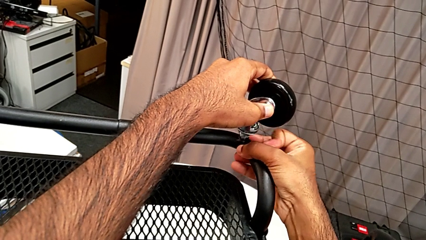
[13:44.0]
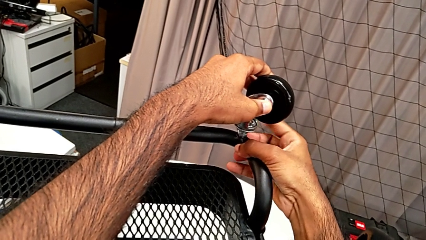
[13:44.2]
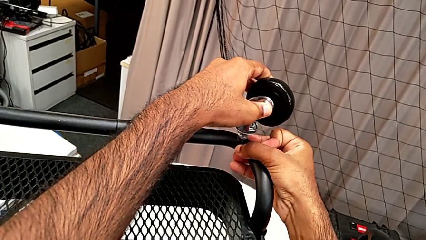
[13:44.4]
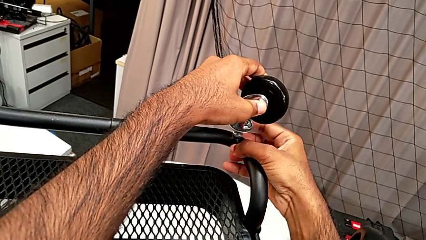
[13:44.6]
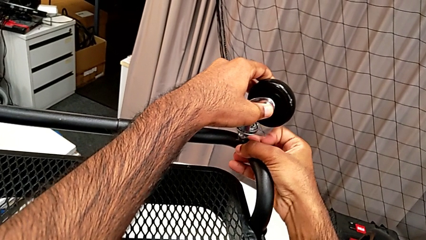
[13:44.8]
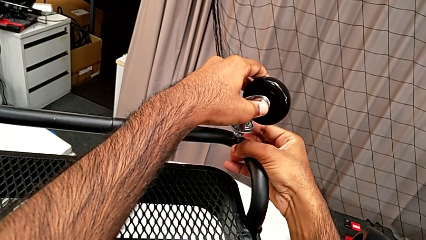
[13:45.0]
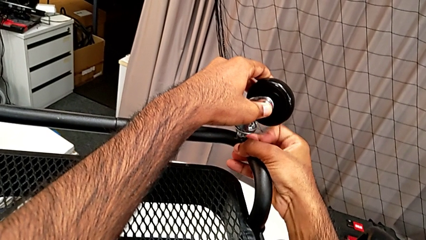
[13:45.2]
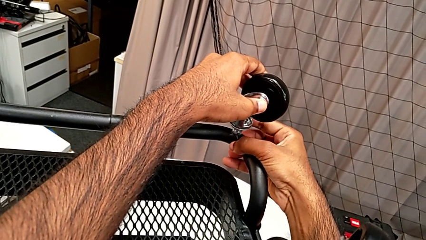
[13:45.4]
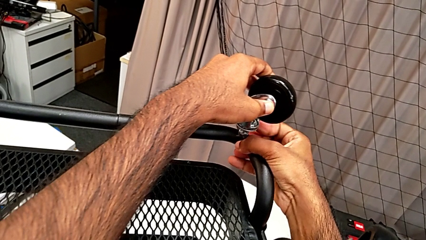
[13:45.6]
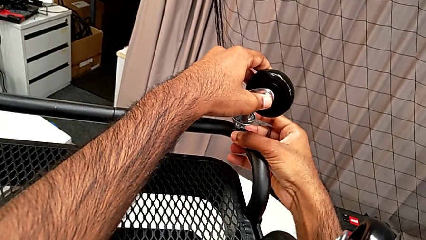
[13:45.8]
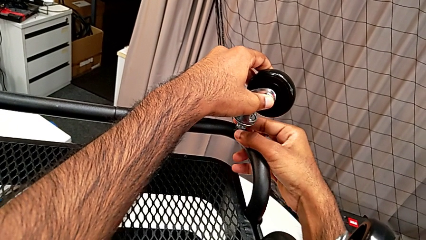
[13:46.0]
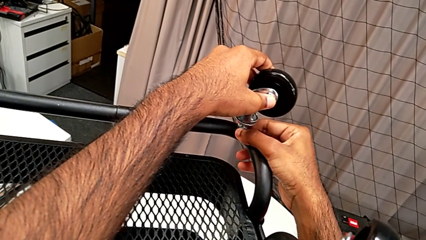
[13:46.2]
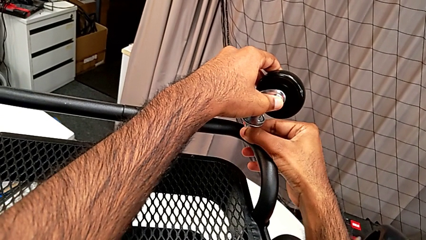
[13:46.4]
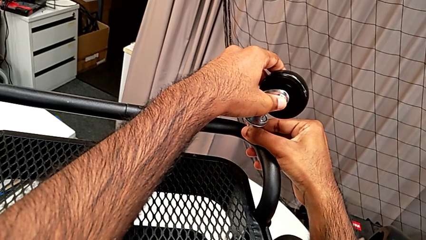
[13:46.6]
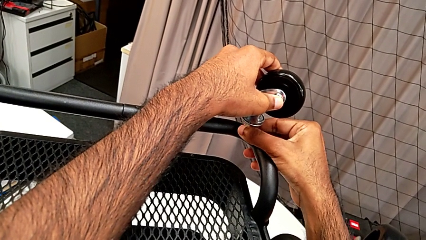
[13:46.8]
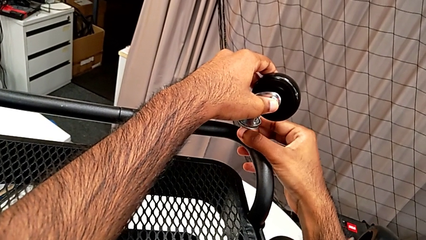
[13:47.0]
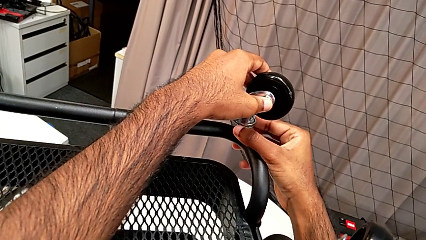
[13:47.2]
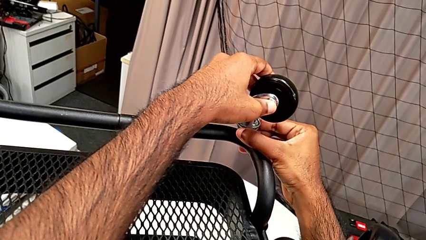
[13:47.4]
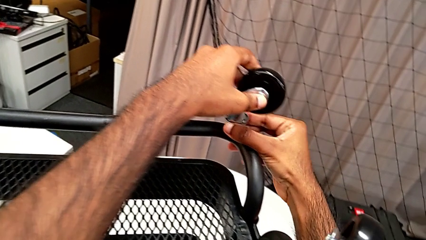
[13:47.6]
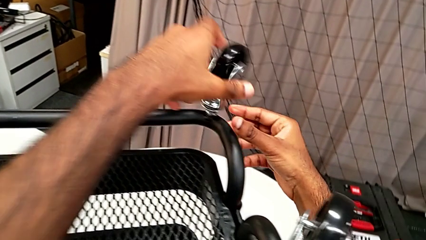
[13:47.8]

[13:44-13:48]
The camera wearer is assembling the third wheel of the rolling cart. They screw the third wheel.

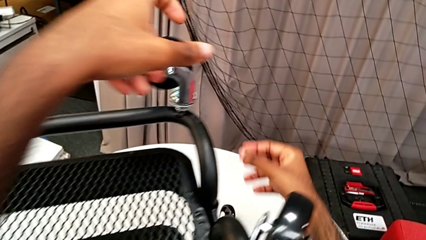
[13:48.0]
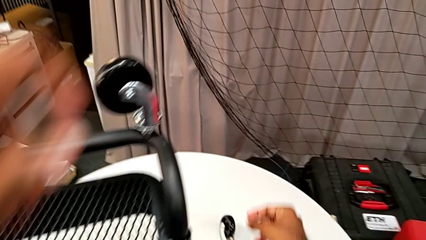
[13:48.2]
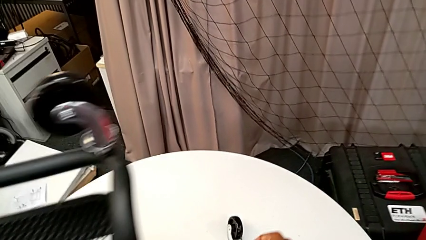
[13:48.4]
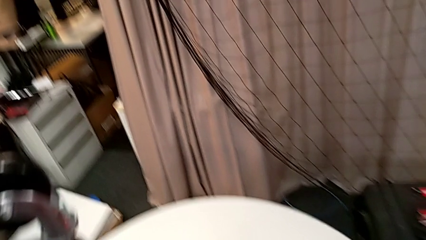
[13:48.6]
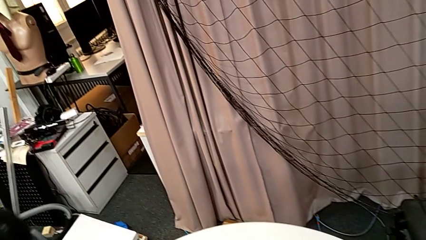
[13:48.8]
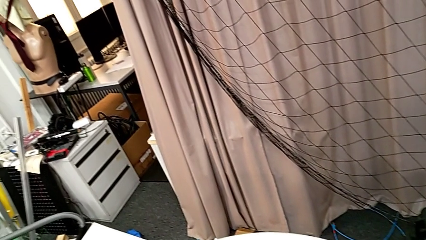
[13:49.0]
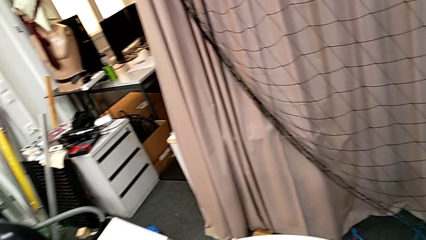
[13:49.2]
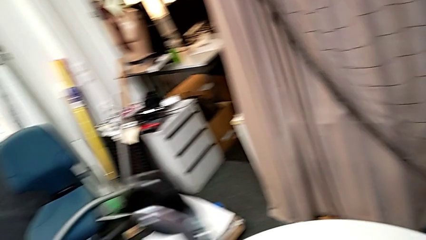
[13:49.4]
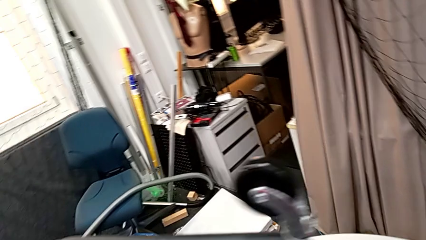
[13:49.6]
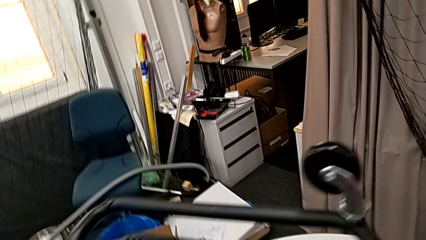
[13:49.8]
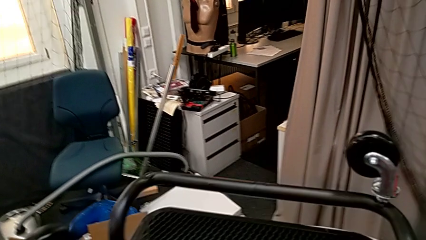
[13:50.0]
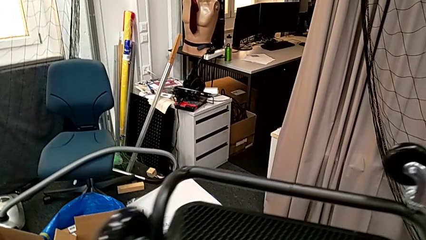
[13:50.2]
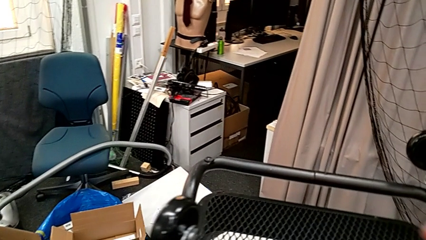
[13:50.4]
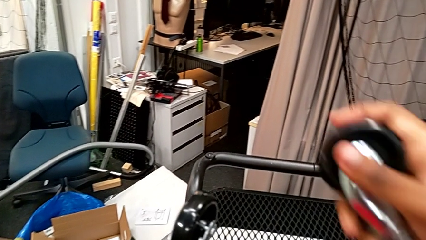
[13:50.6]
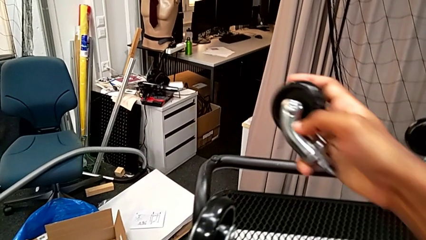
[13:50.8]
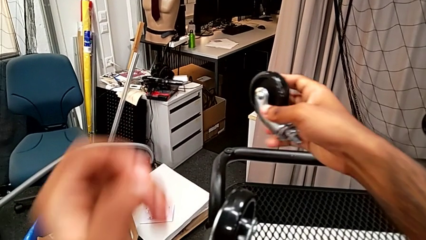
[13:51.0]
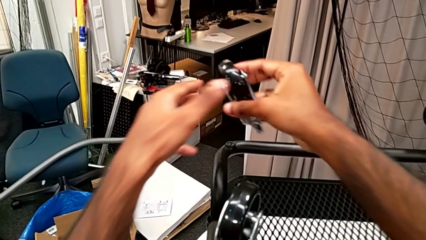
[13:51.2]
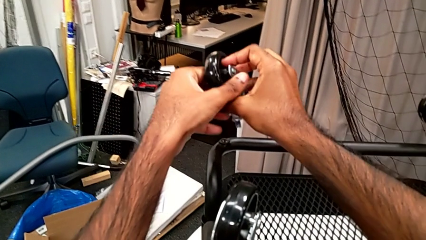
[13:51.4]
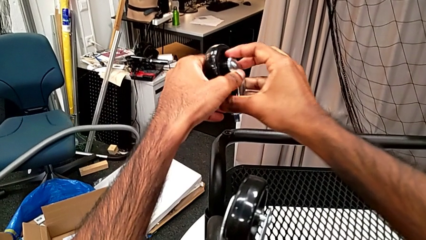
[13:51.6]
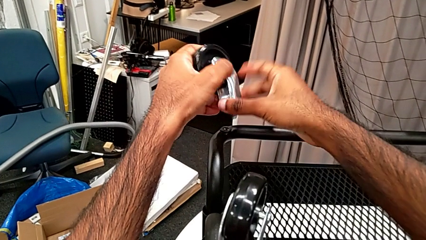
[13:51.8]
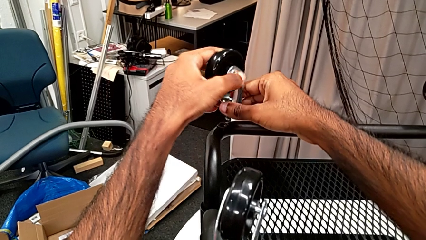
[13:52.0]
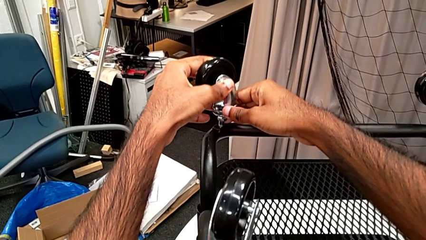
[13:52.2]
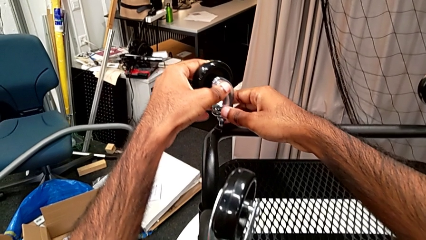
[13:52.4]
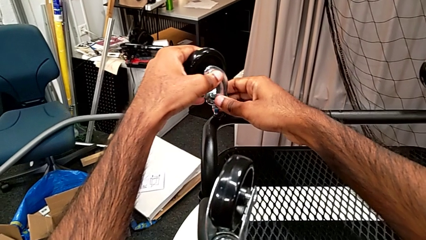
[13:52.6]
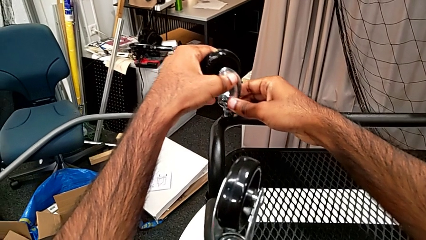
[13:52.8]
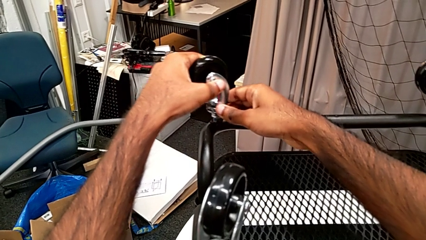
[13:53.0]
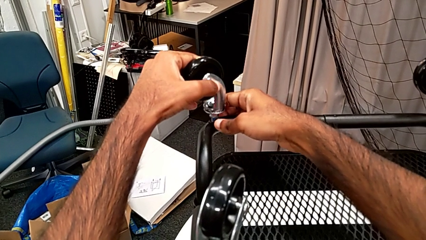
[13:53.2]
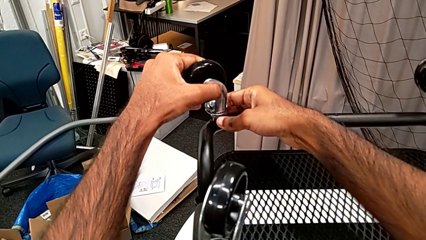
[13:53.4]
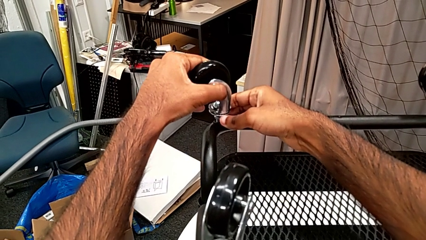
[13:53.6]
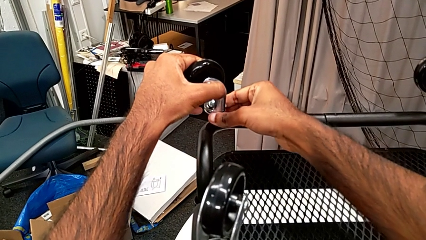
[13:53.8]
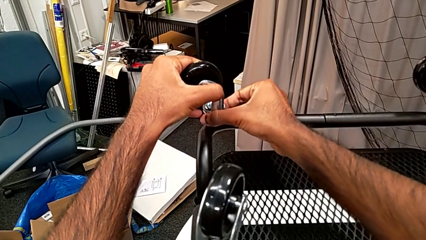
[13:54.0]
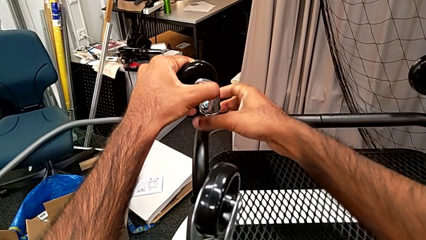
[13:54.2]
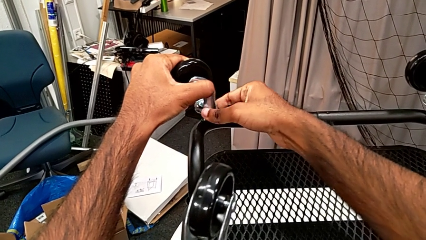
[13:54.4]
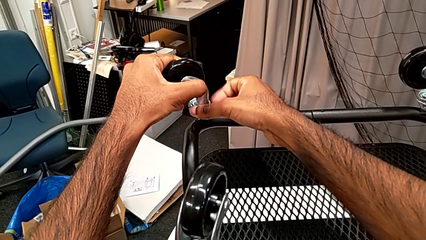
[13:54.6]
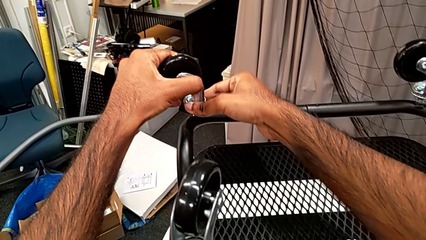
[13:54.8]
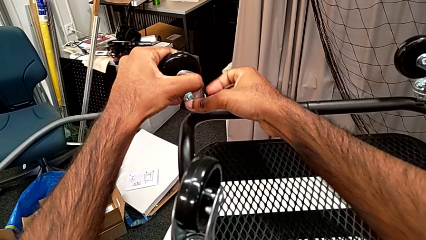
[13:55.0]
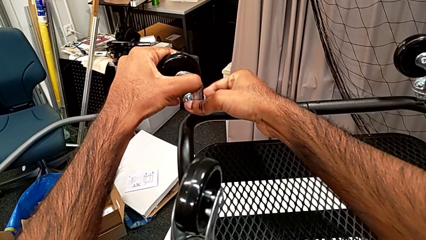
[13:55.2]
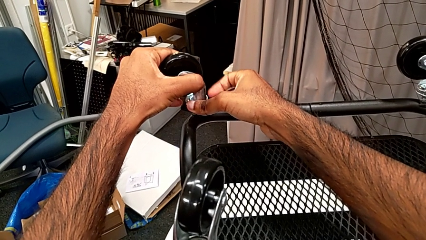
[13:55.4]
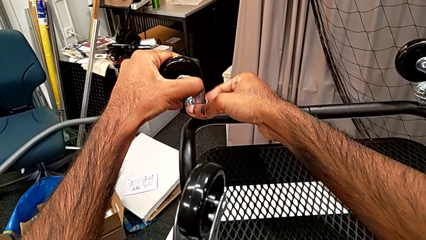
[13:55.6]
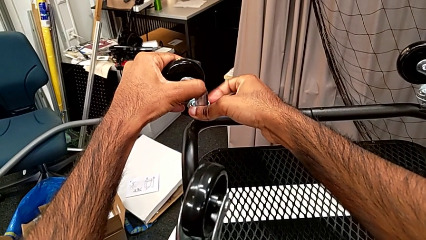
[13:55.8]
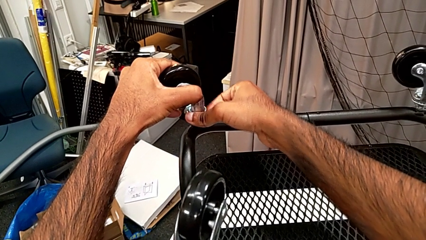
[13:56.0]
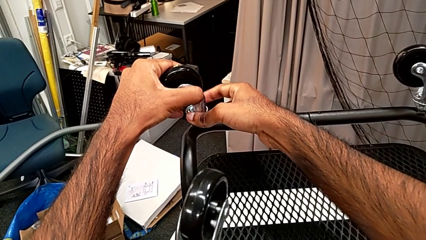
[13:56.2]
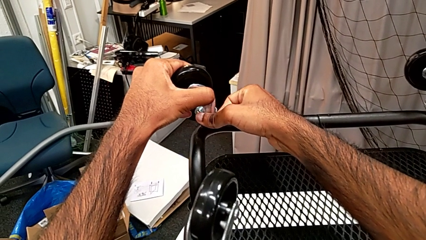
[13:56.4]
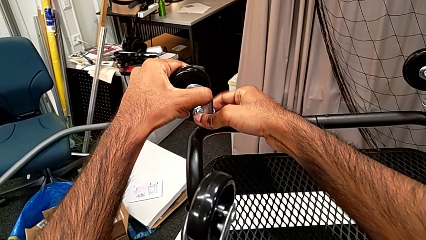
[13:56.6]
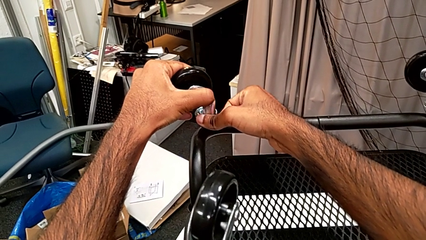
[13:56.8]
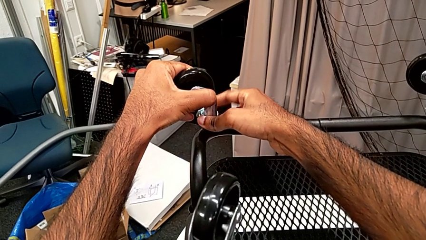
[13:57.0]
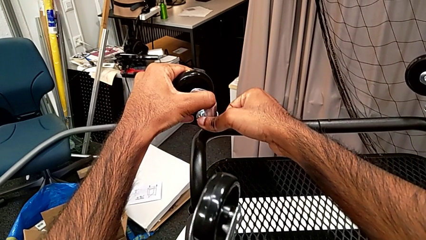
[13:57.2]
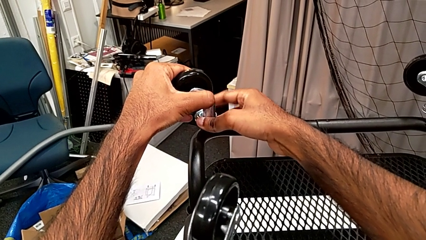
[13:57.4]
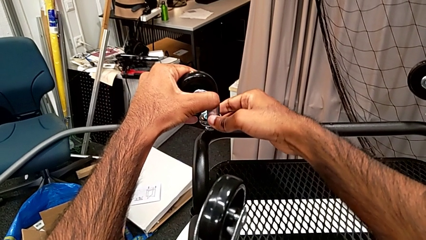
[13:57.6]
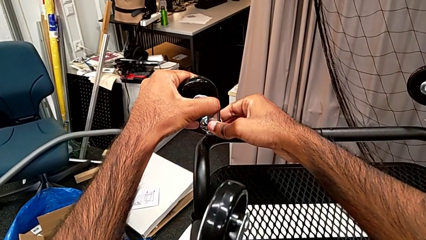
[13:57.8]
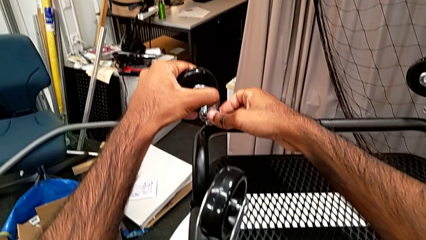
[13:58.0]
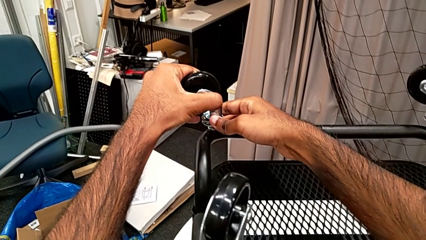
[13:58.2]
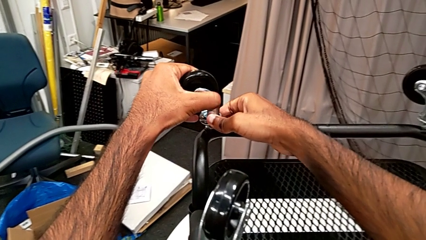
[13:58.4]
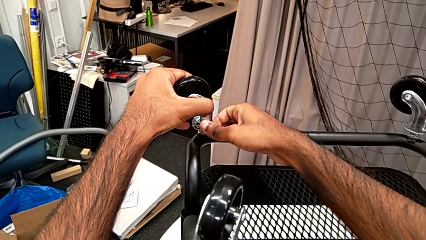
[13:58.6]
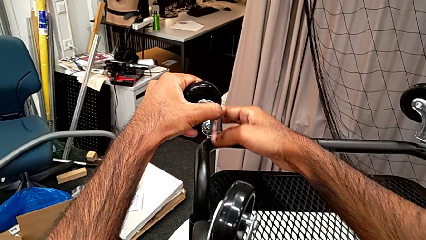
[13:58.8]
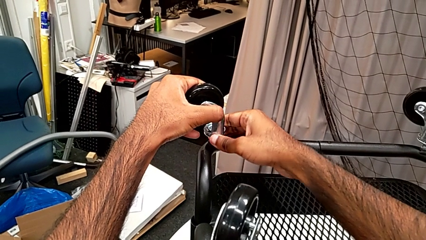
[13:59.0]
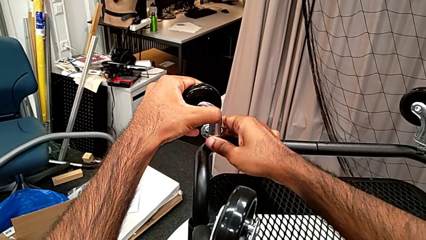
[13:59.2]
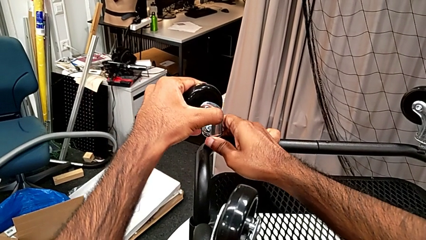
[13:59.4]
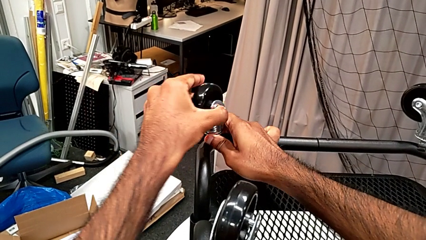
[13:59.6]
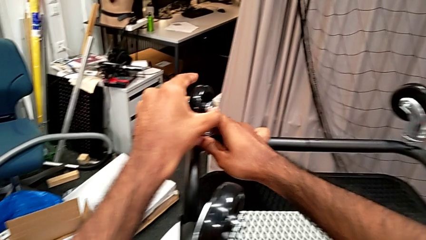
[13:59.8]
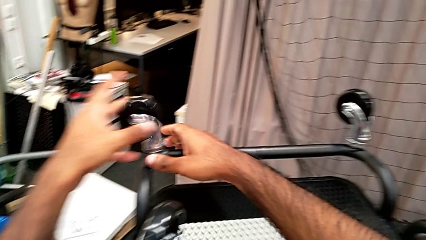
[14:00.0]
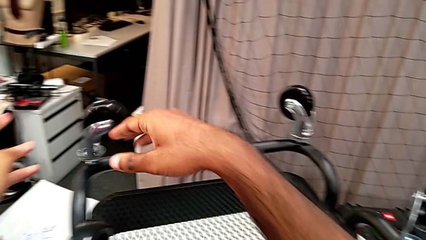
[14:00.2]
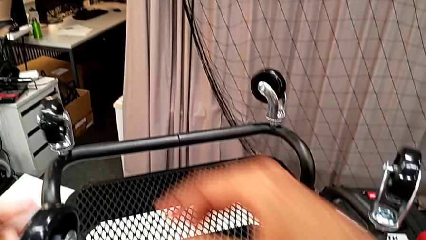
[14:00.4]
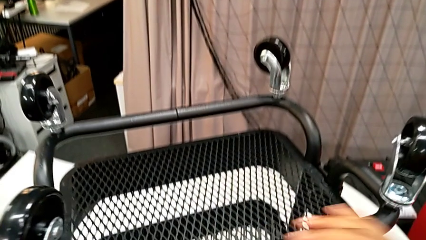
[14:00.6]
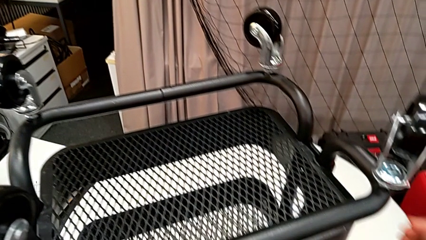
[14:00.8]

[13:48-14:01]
The camera wearer is assembling the fourth wheel of the rolling cart. They grab the fourth wheel, insert it and screw it.
